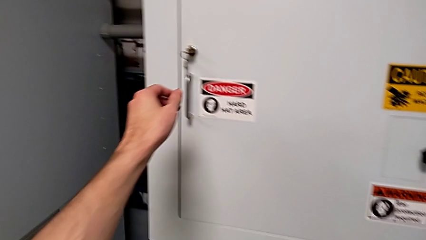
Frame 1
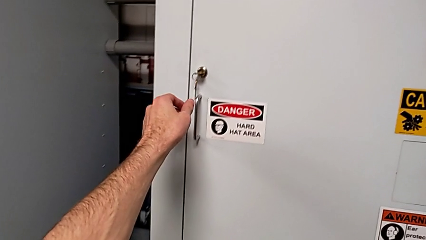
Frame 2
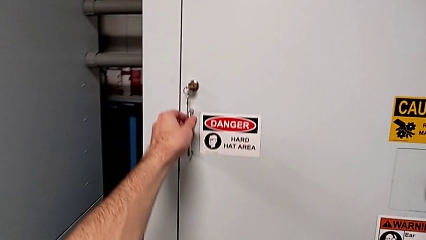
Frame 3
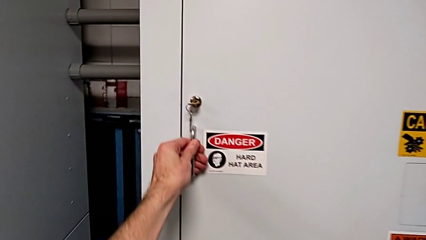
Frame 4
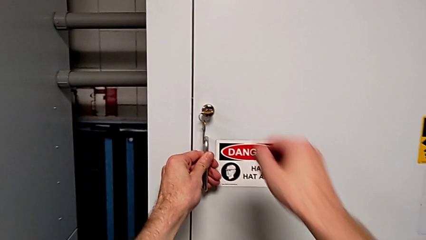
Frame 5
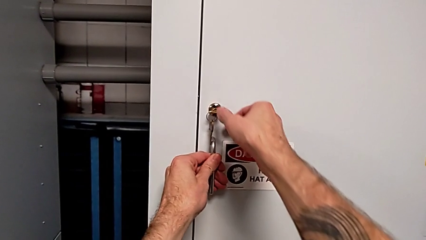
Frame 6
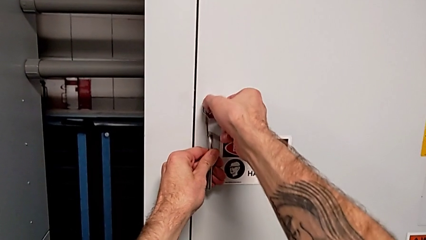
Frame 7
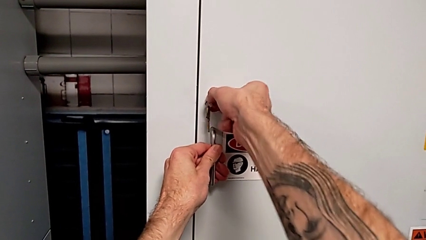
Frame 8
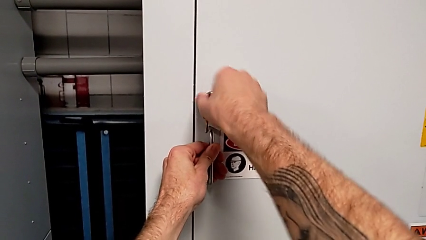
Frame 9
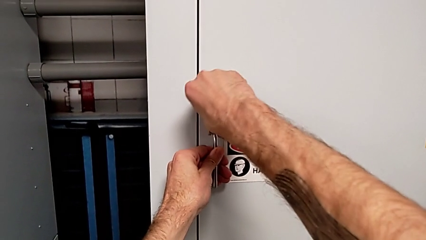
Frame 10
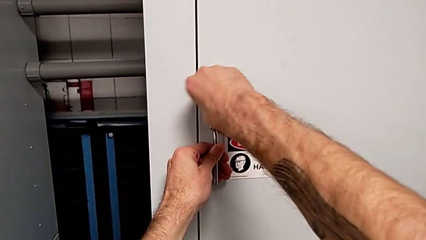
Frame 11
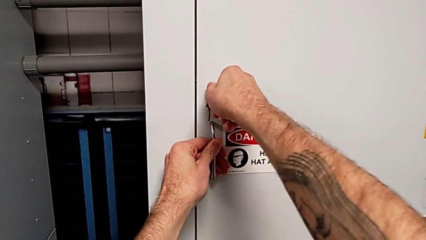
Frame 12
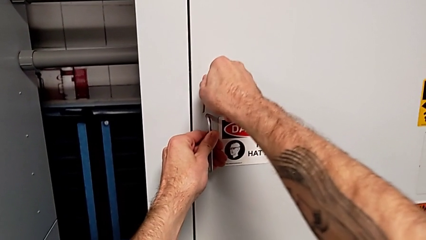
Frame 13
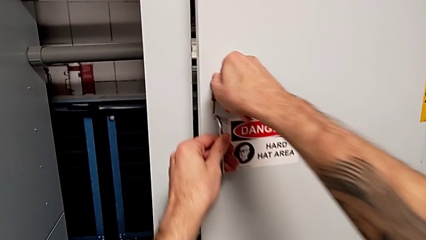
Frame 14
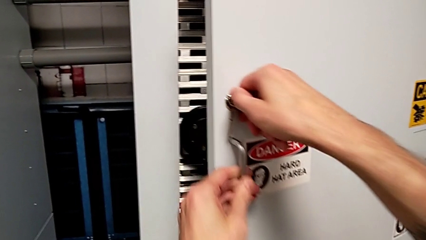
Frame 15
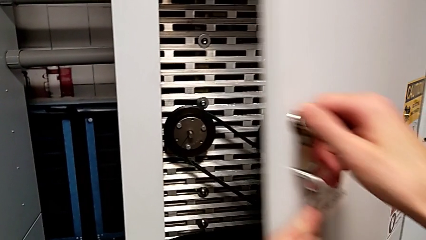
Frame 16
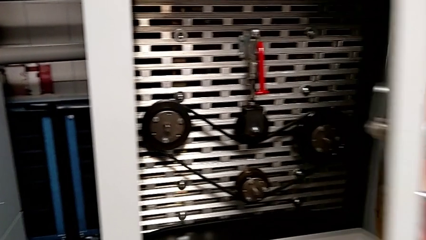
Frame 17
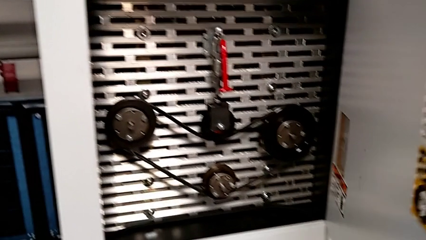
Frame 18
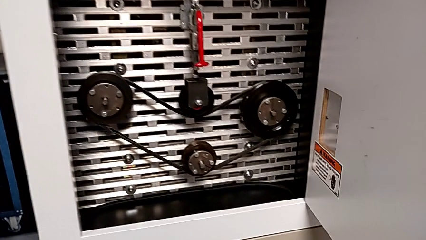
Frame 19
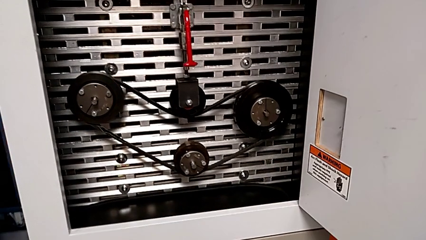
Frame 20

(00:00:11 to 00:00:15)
The camera wearer opens the front_panel_door. They grab the handle, unlock the front panel door and open it.

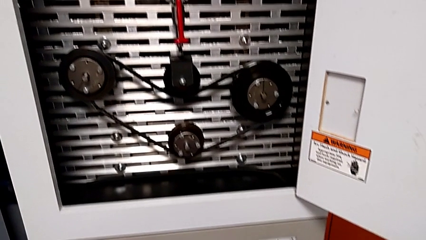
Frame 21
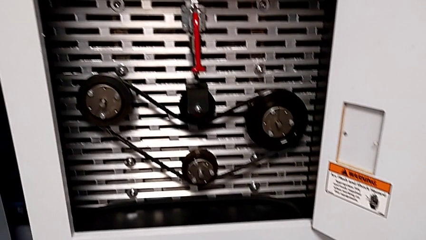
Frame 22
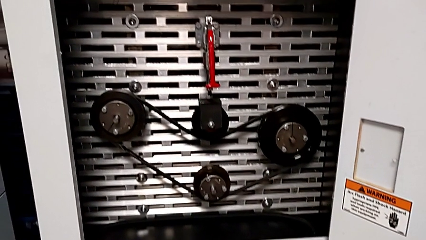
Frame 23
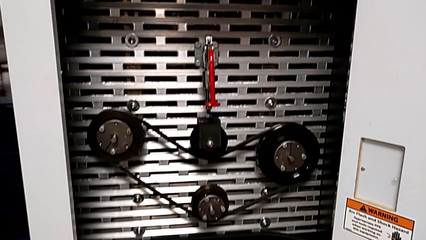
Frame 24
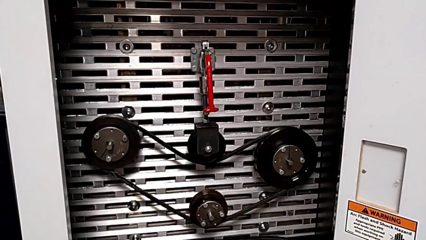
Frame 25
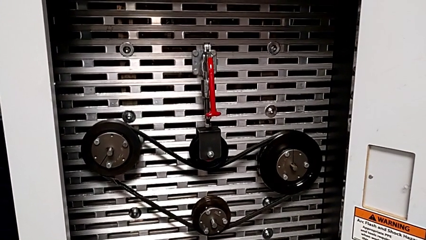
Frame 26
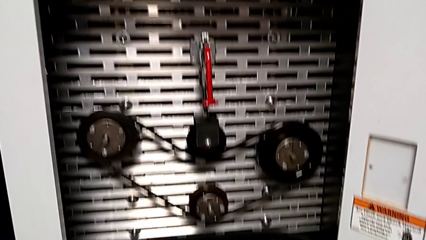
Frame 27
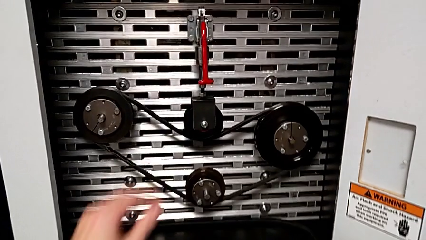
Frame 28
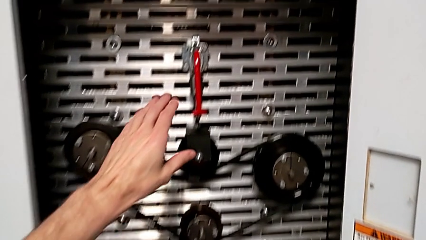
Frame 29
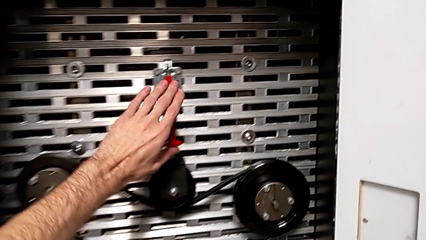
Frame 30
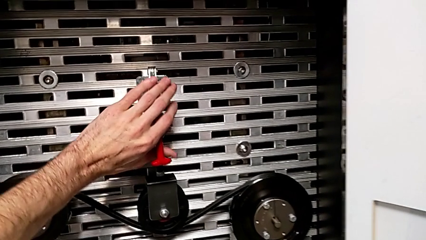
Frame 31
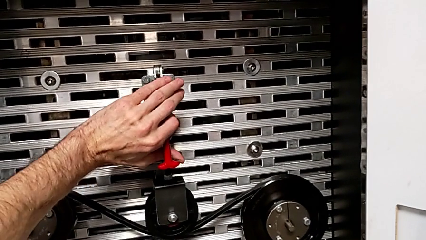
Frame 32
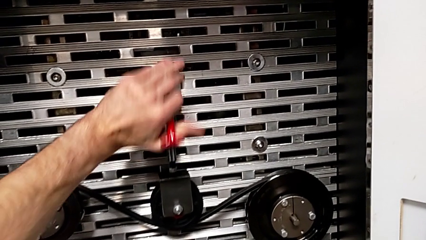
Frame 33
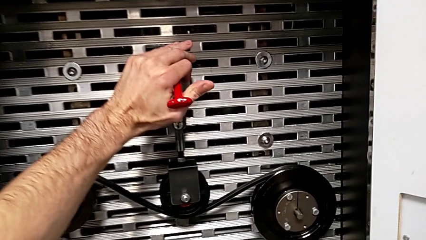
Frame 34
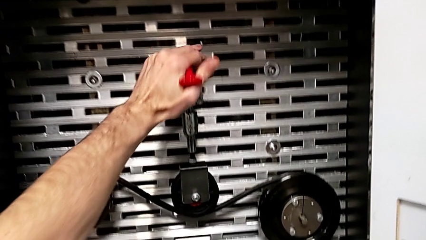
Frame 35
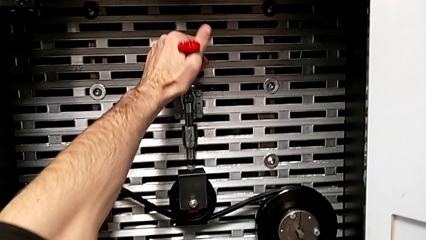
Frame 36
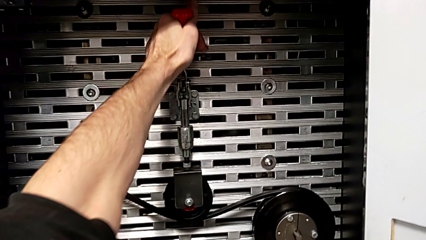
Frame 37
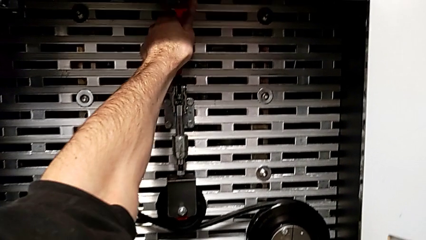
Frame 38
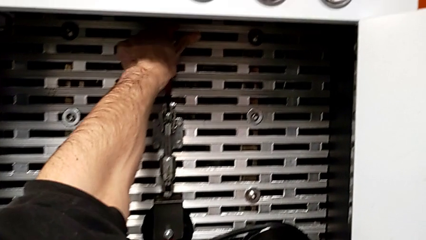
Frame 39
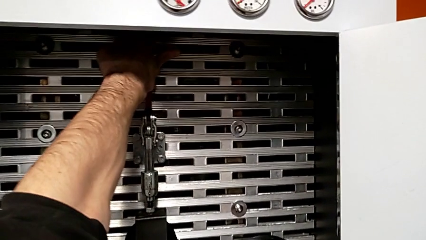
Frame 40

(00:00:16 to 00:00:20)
The camera wearer pulls the red lever. They grab the red lever and pull it.

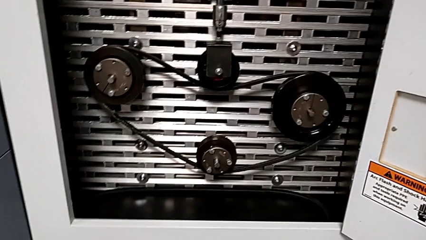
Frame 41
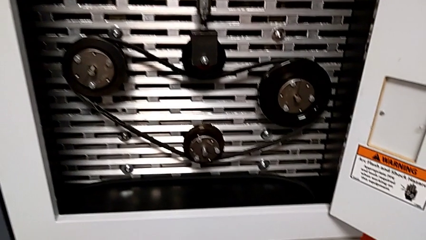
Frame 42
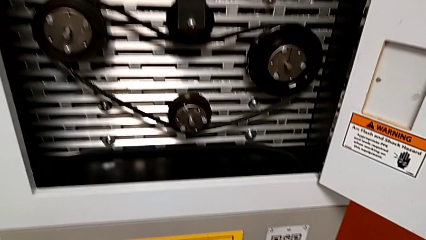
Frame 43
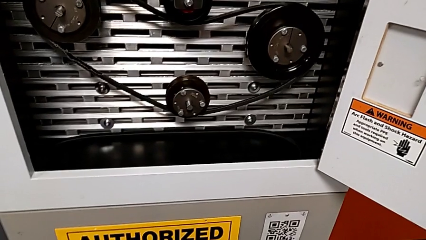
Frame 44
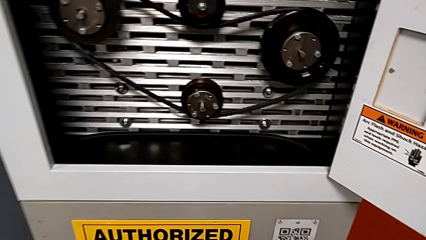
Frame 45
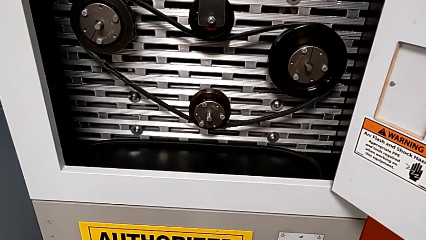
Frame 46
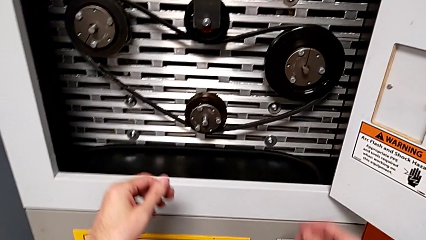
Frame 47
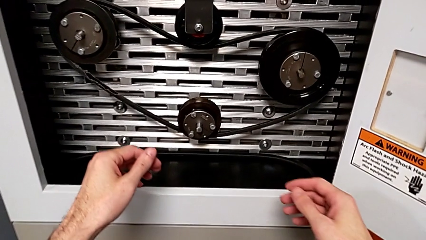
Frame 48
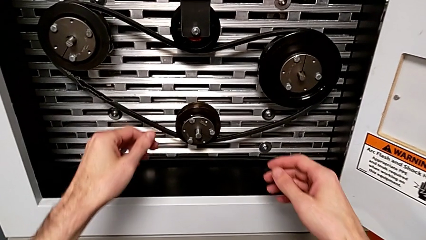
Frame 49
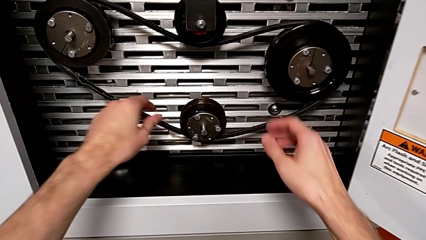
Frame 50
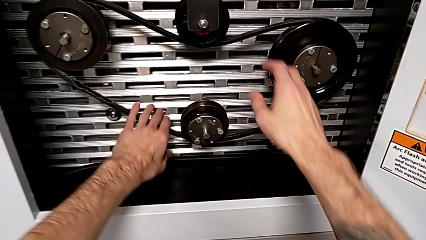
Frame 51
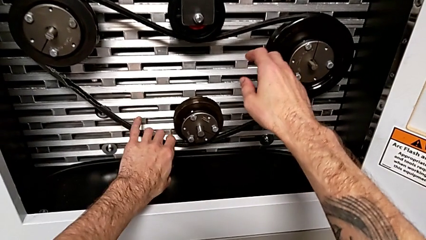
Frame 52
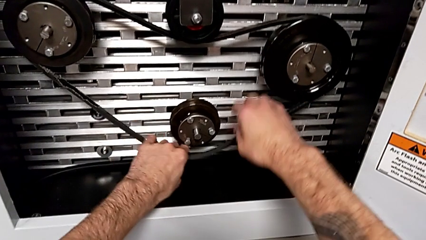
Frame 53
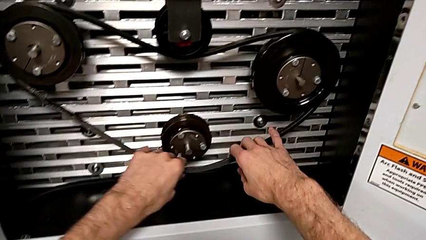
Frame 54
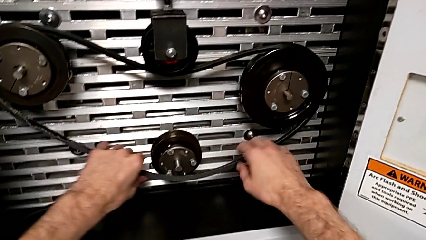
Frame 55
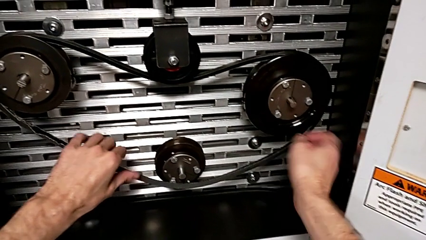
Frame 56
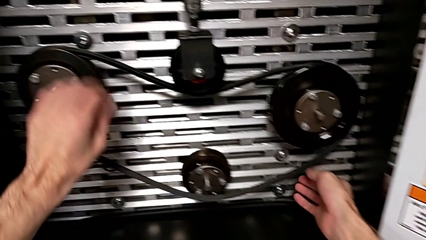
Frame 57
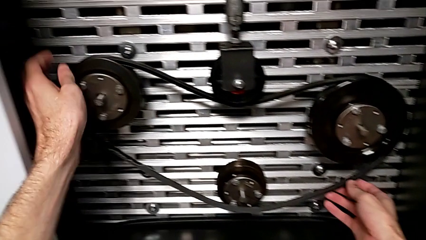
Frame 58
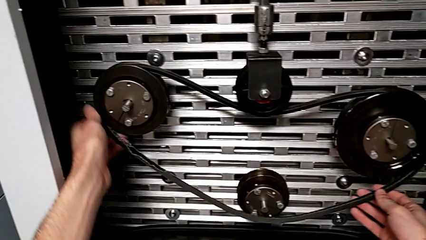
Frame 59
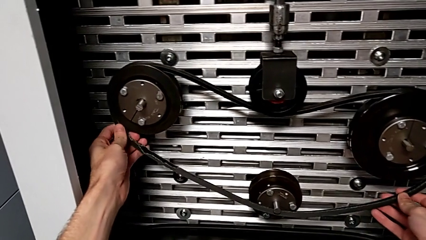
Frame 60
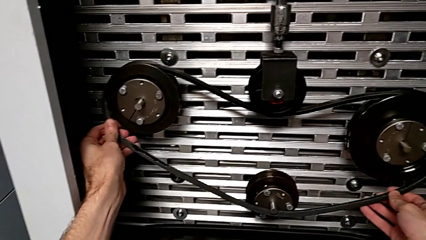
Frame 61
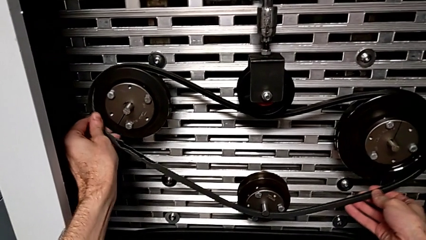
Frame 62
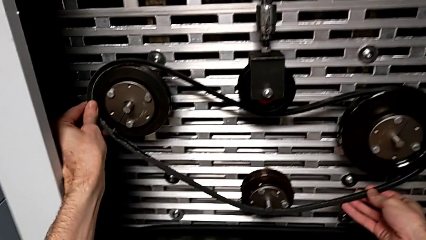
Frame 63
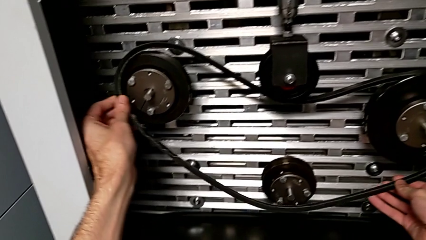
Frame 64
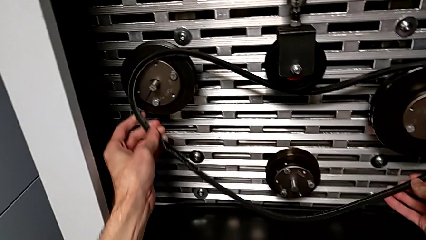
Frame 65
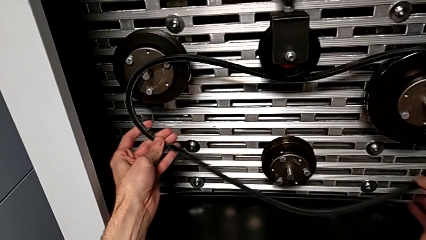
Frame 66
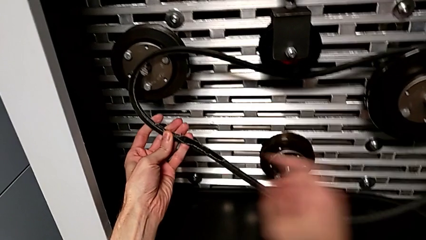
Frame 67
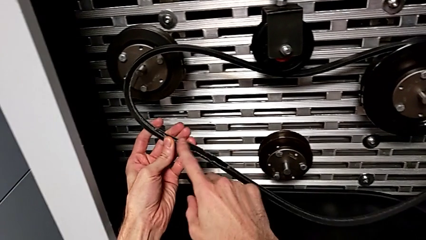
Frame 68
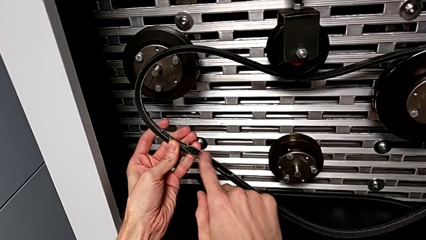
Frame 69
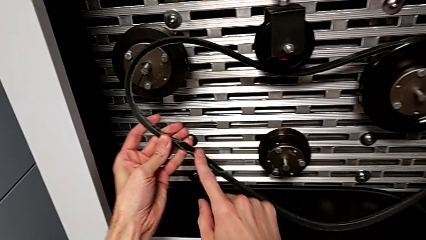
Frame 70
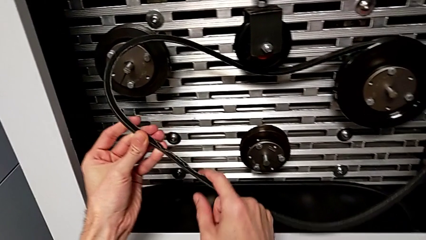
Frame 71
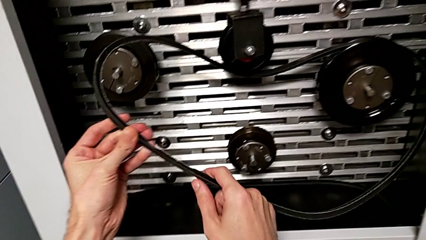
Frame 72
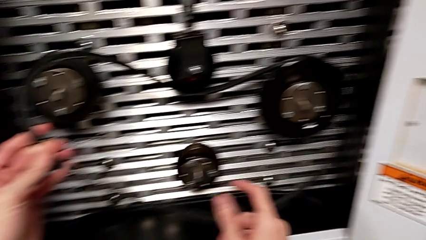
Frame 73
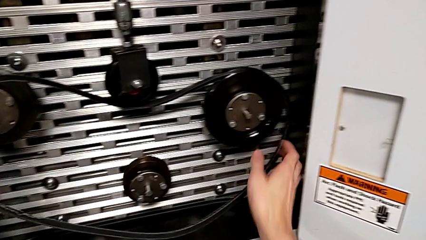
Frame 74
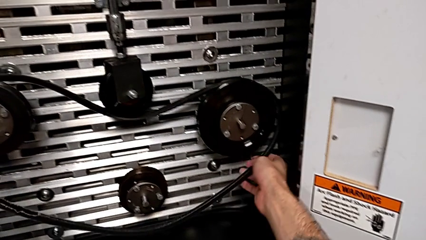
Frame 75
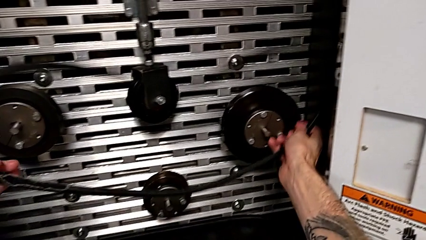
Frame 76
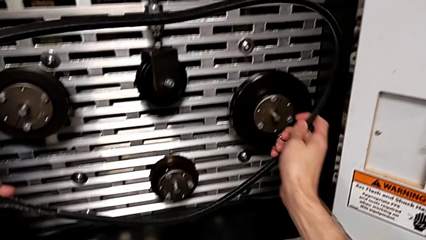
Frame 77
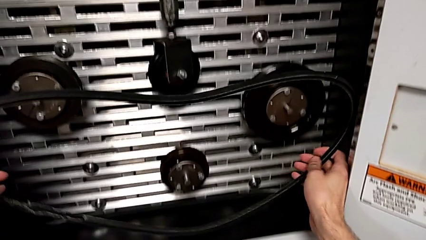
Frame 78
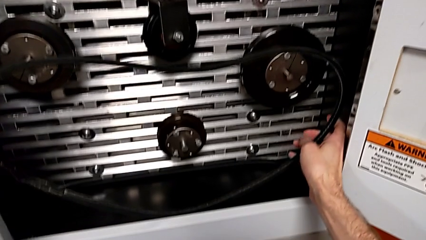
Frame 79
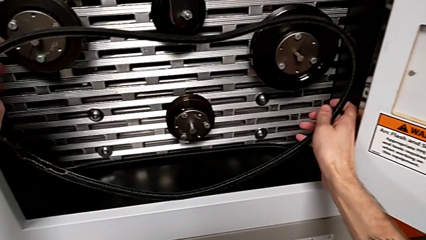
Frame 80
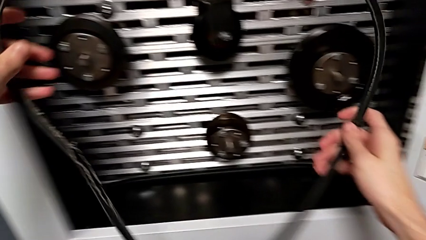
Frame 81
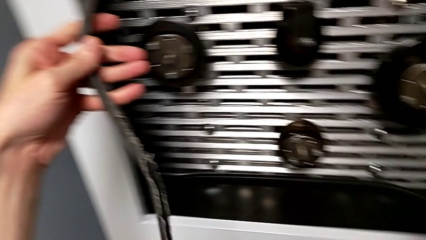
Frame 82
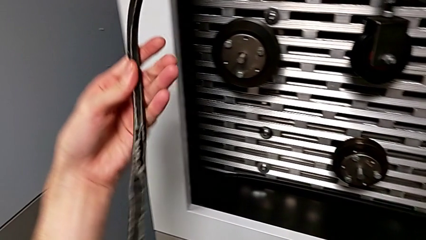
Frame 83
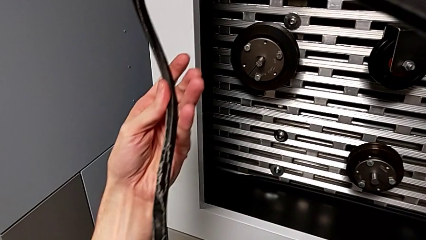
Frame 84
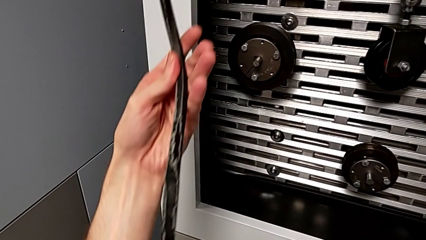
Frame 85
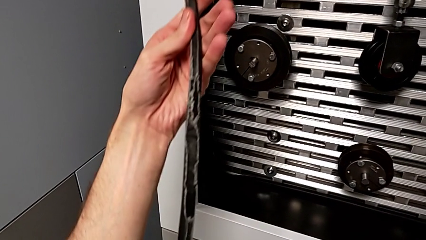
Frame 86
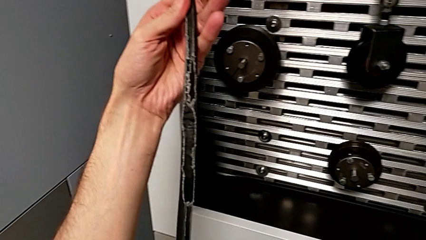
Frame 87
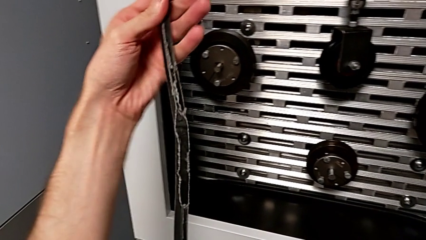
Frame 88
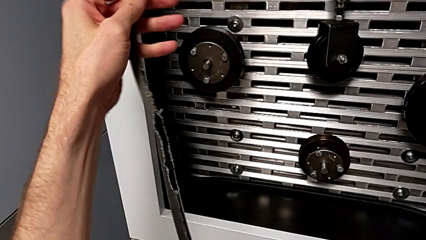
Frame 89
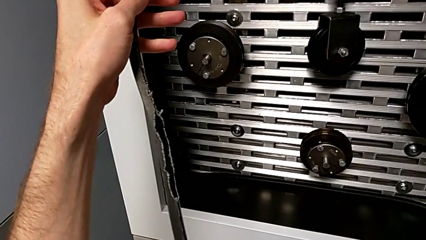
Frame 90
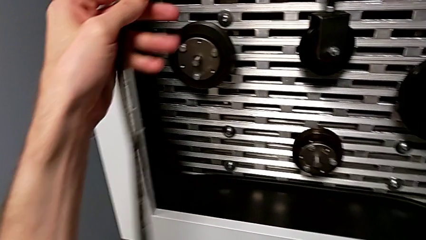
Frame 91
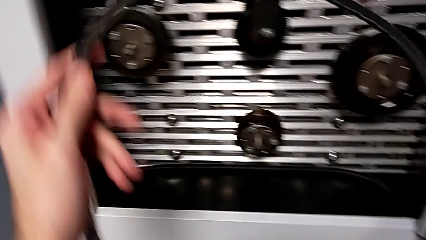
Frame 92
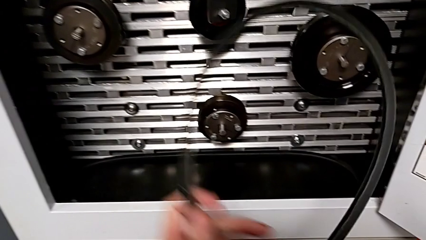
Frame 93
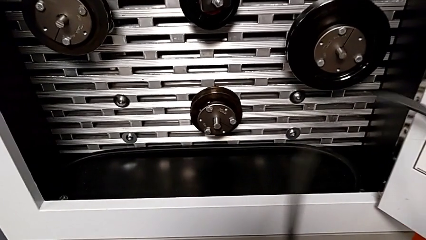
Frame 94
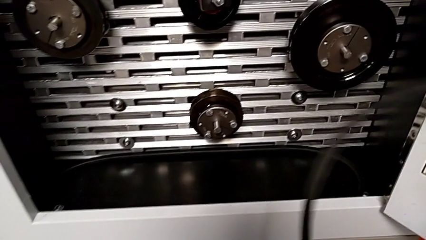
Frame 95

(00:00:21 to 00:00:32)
The camera wearer removes the belt that is damaged. They withdraw the old belt, point at the belt, withdraw the belt and inspect it.
